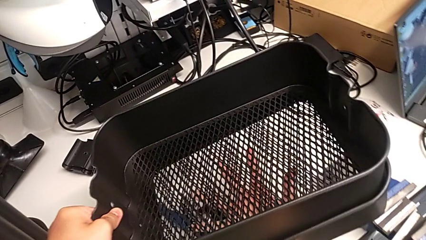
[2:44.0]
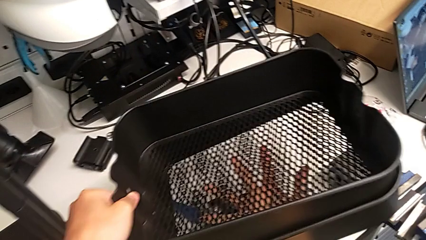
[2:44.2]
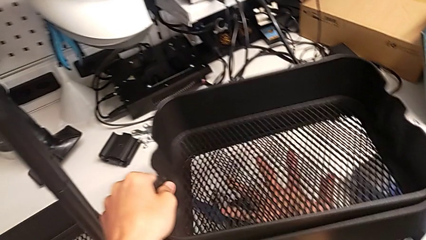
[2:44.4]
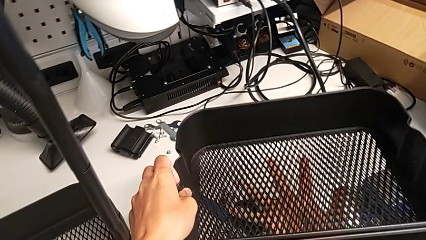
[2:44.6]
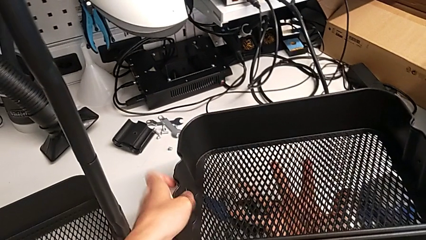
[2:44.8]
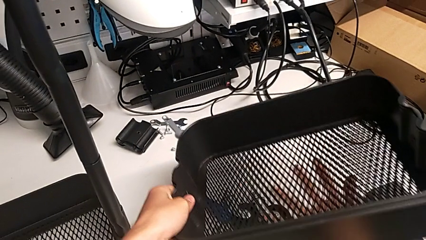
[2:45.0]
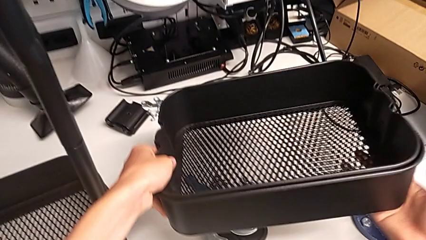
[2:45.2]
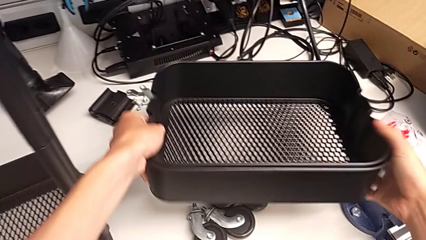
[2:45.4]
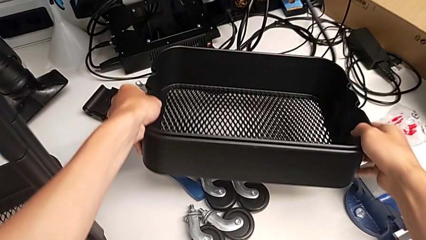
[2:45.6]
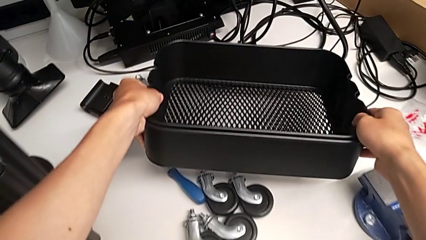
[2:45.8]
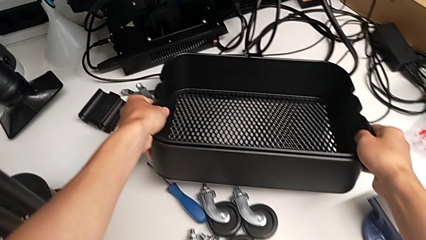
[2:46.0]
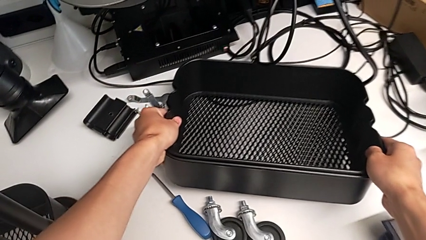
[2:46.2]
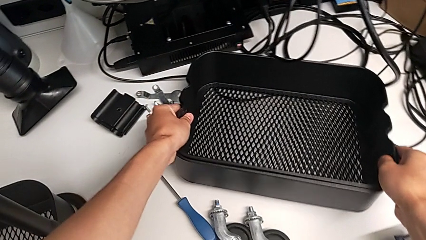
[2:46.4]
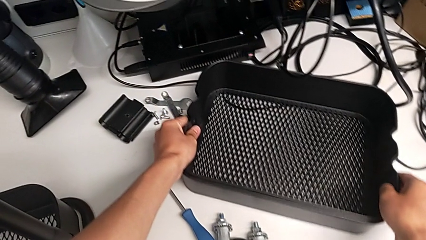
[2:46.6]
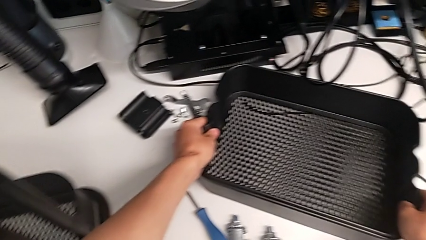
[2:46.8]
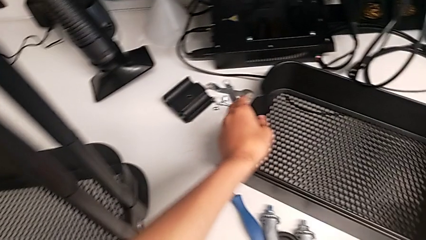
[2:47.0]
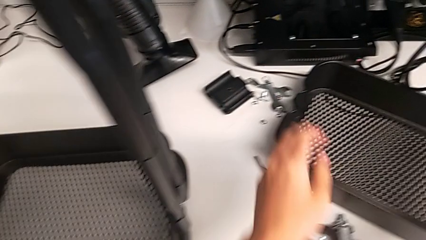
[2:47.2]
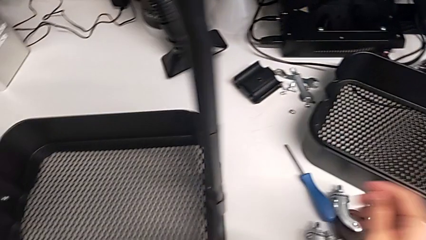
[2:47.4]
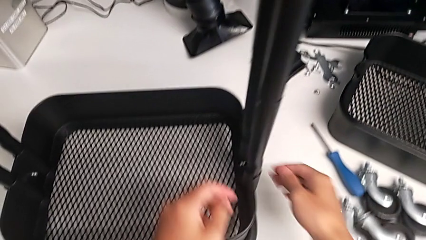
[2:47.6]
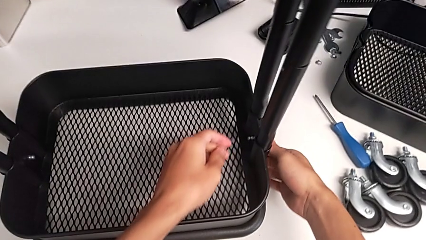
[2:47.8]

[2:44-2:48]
The camera wearer is disassembling the tray in the middle. They place the second bracket and approach the utility cart.

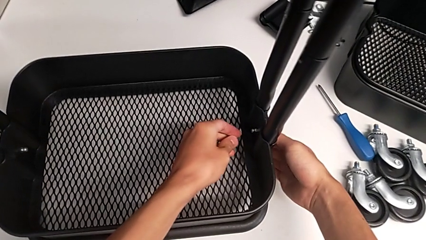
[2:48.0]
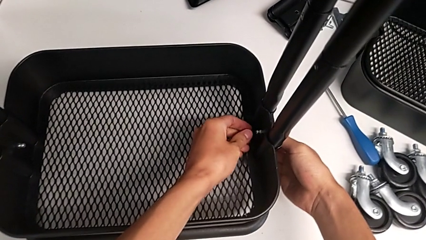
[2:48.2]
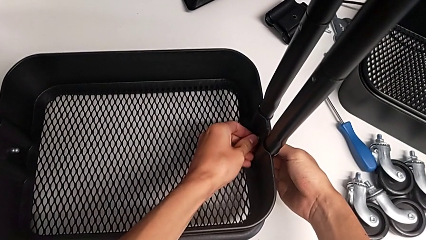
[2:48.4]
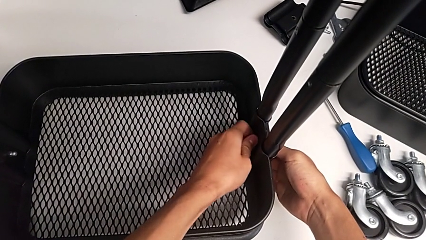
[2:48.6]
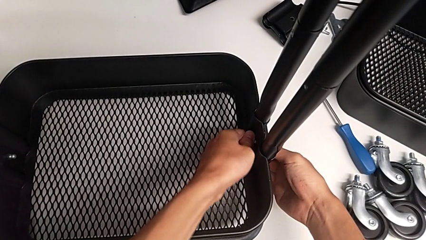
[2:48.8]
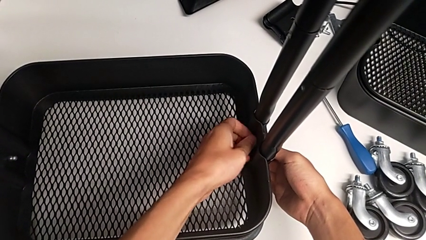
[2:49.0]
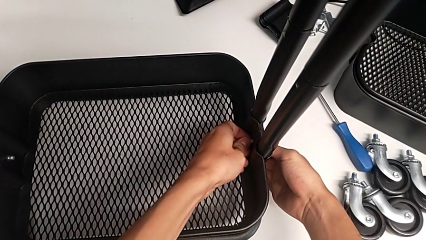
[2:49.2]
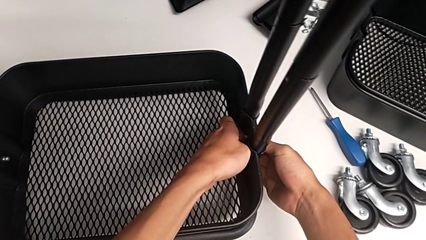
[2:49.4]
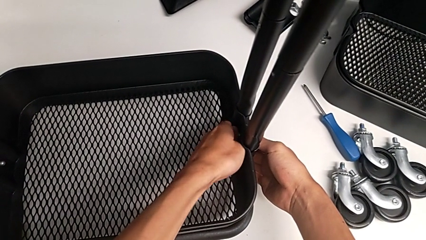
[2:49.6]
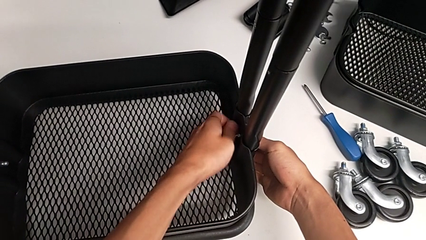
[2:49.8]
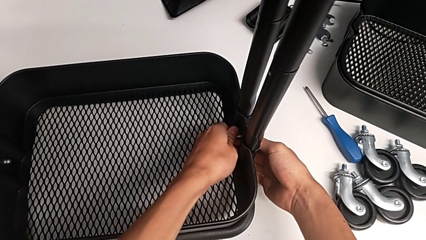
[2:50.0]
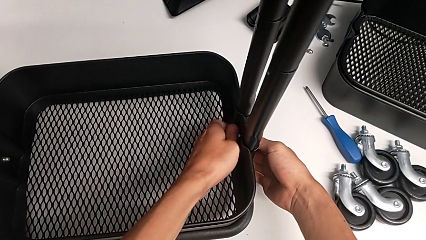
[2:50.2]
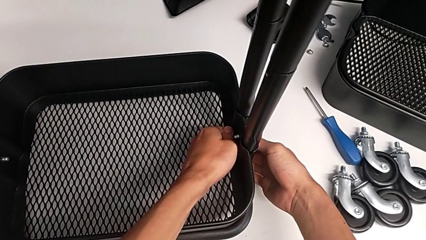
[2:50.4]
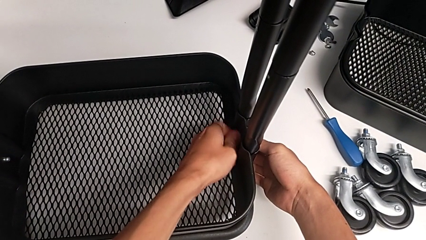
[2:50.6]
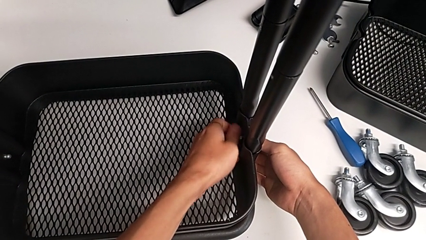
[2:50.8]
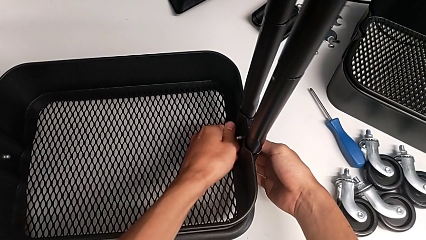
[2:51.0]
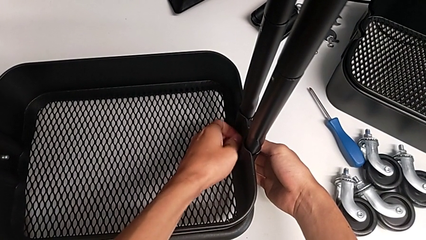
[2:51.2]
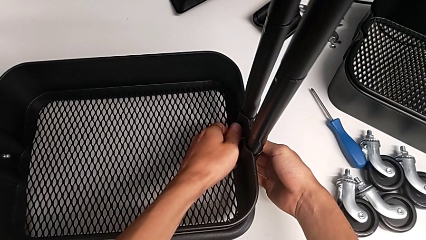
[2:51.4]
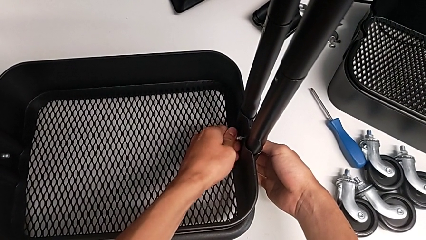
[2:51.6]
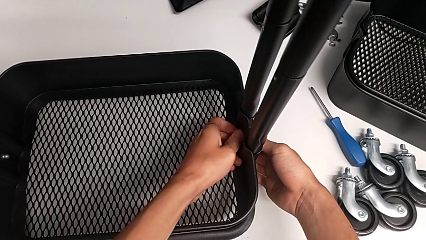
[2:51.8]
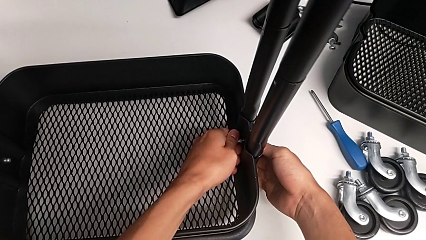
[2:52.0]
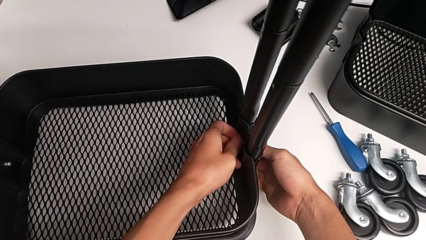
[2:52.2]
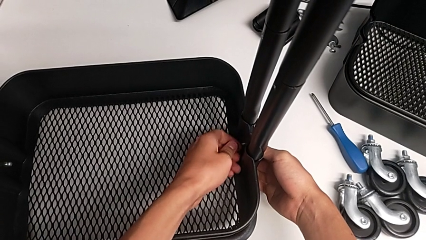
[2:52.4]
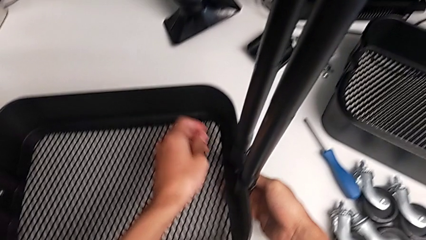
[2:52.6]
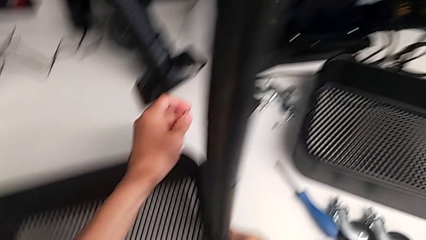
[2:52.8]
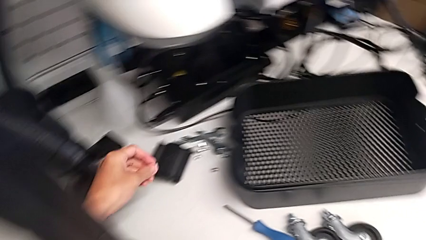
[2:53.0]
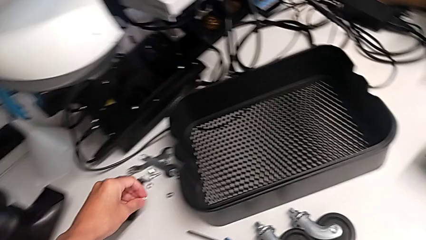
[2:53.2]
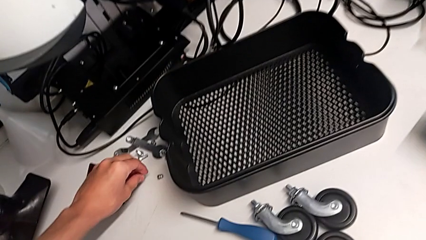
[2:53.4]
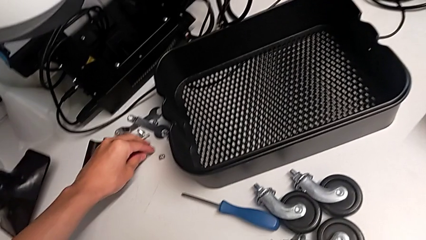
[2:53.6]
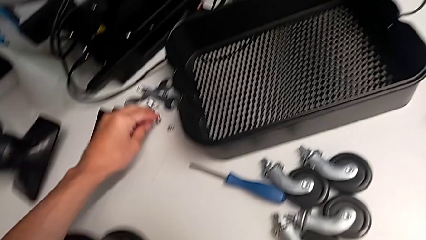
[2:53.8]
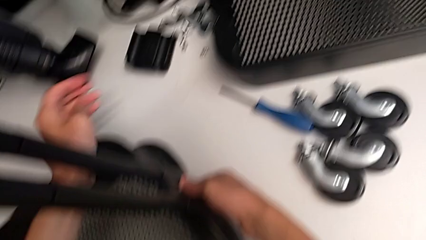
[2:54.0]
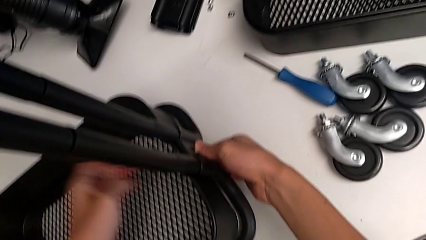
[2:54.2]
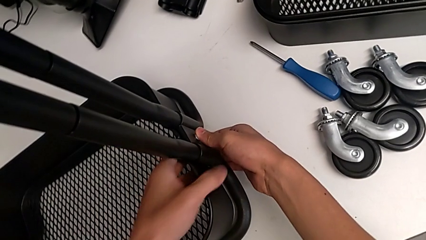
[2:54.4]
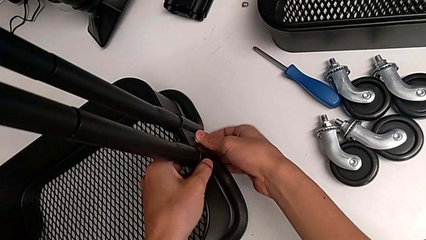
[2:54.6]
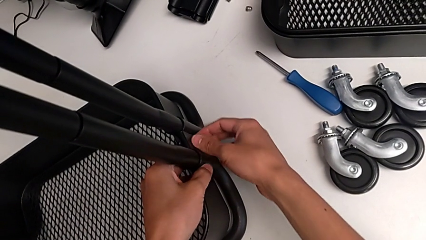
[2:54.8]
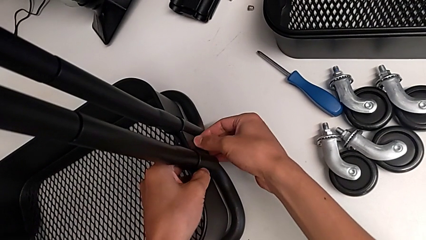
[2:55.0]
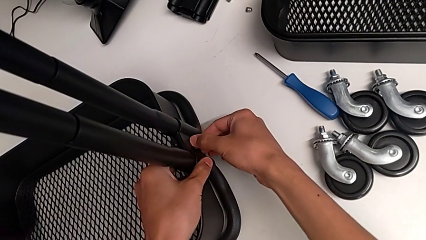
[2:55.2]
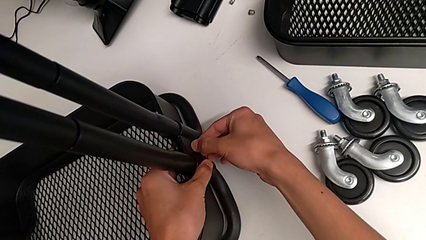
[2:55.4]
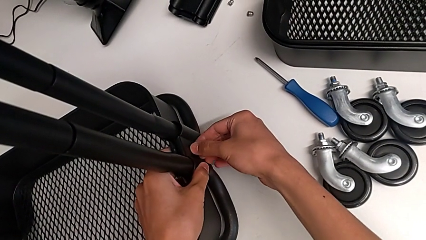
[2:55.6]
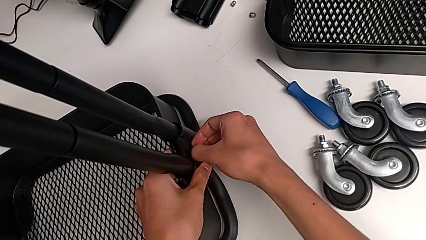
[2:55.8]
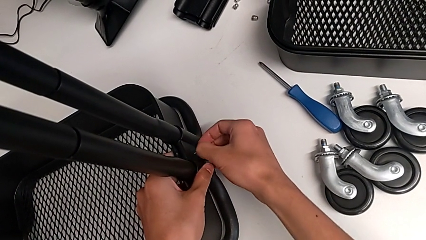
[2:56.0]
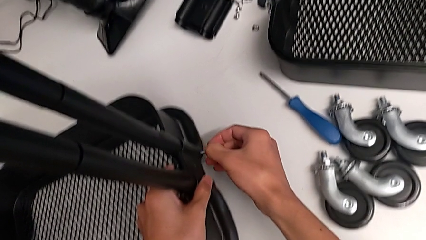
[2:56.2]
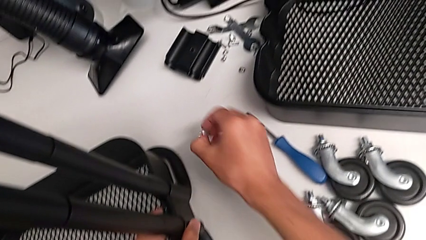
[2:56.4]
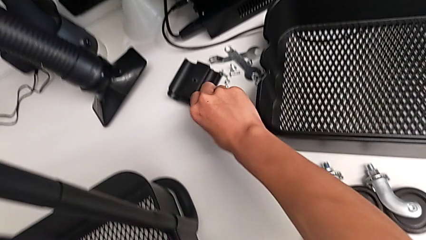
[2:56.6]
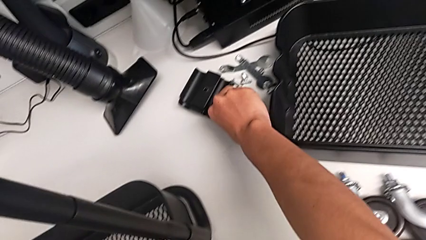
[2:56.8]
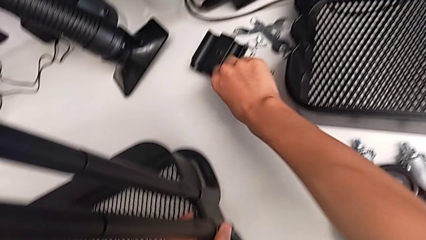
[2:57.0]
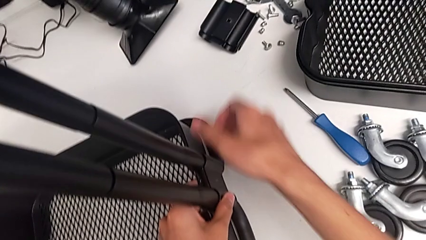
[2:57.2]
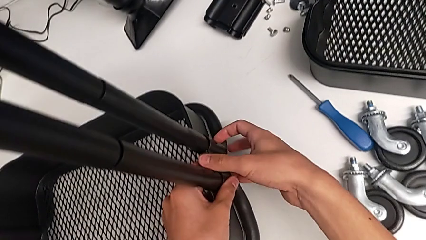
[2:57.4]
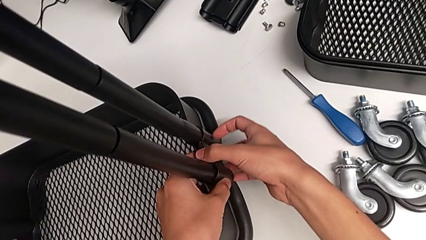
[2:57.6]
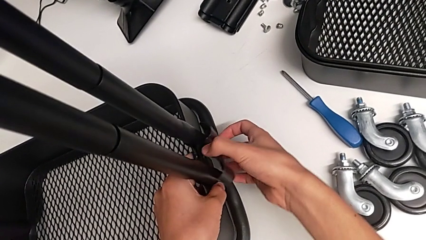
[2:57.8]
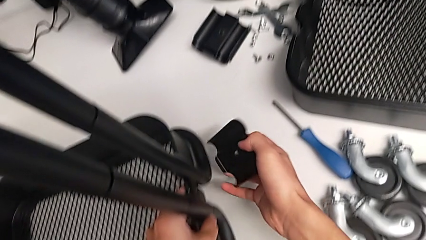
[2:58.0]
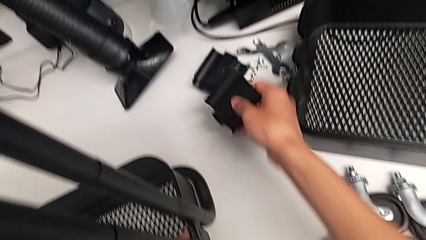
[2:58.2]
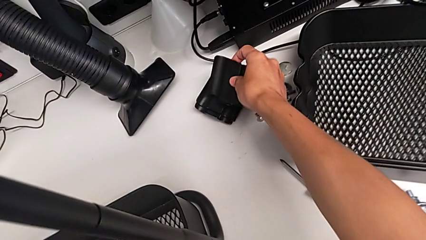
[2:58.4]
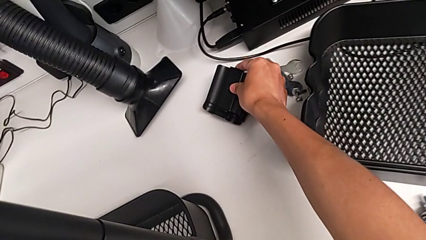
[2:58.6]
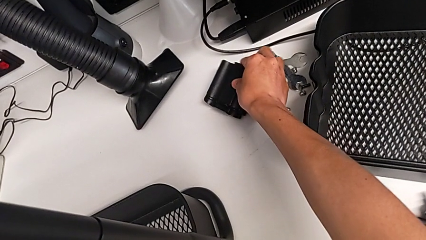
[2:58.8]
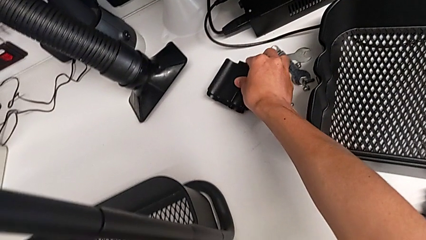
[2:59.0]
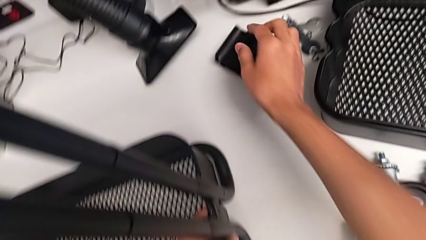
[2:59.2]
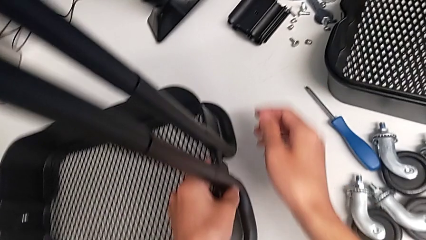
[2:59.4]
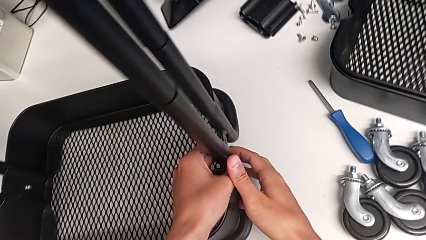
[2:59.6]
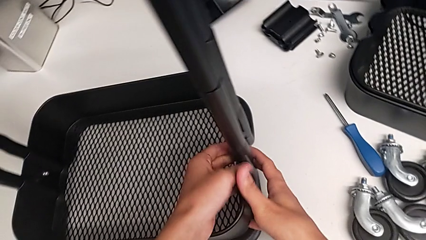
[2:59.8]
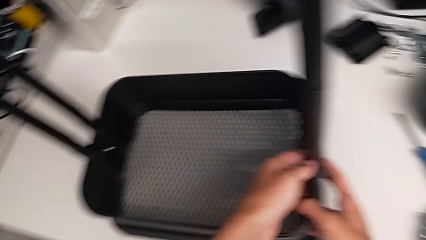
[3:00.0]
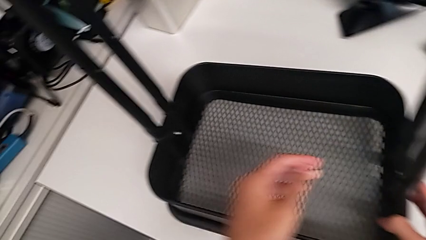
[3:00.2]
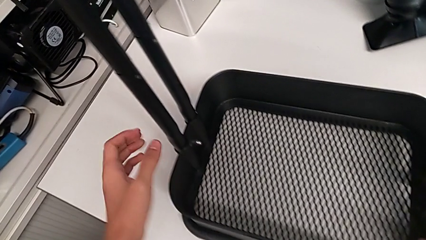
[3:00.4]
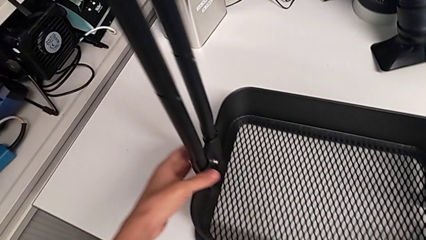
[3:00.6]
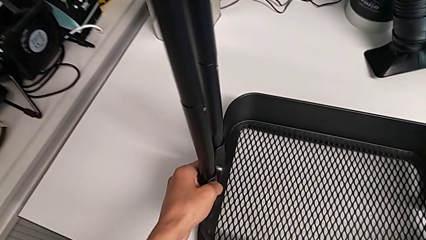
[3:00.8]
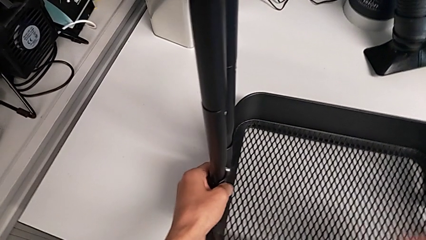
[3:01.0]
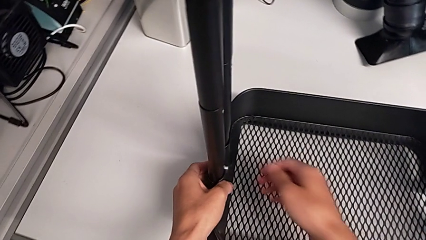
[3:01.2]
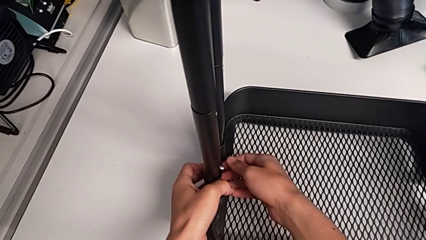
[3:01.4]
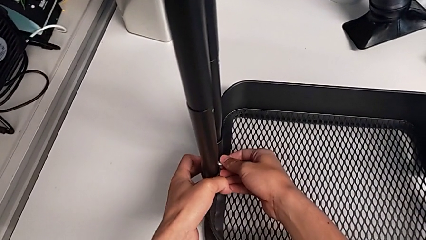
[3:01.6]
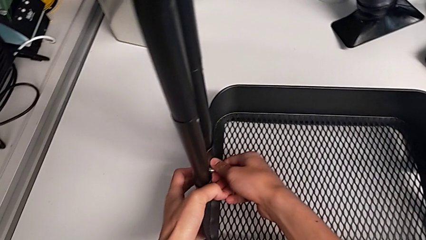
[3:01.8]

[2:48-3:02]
The camera wearer is disassembling the bottom tray. They unscrew the first hexagon cap nut, withdraw it, withdraw the first bolt, withdraw the first bracket, grab the utility cart and touch the second hexagon cap nut.
